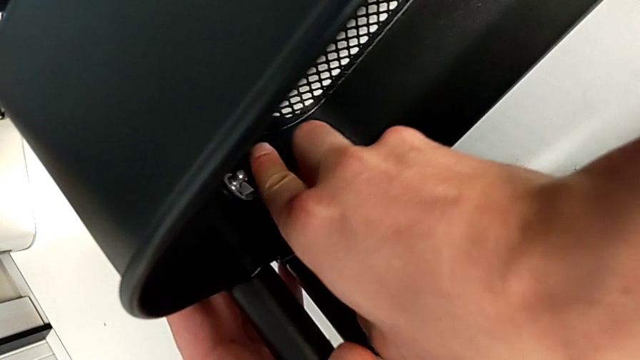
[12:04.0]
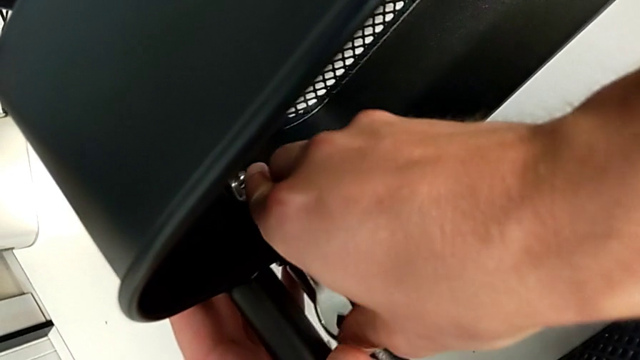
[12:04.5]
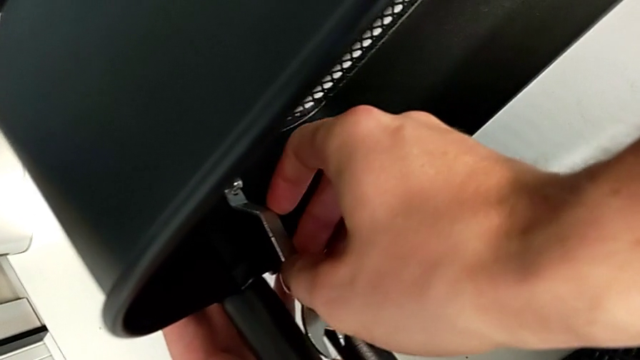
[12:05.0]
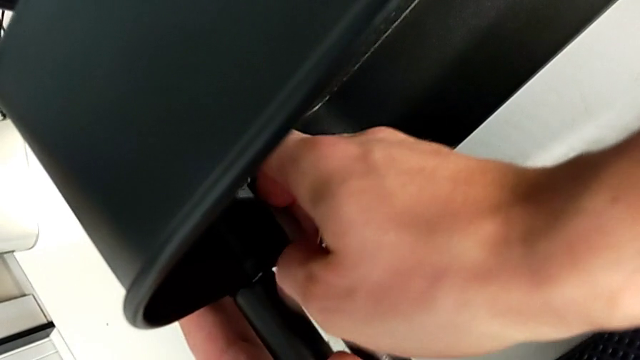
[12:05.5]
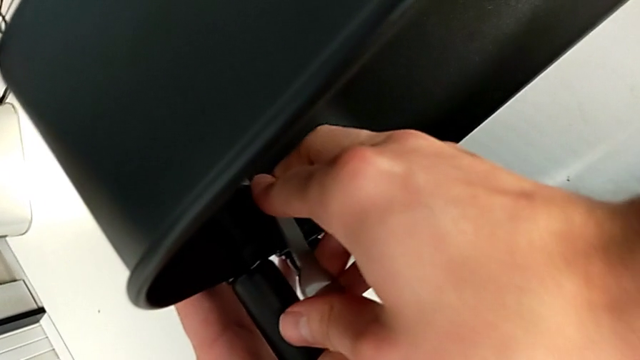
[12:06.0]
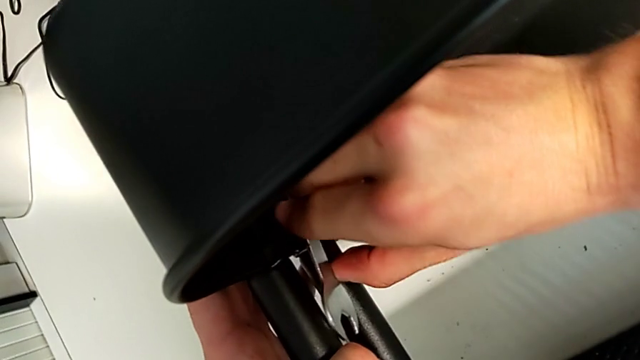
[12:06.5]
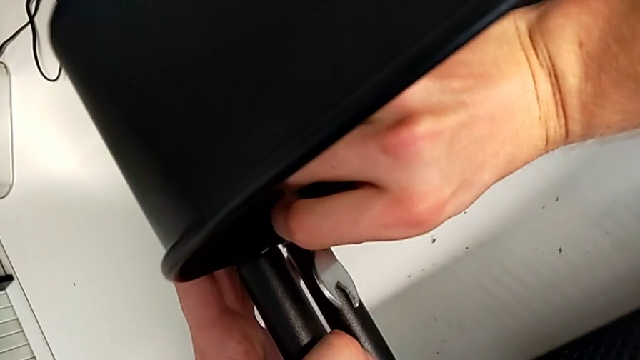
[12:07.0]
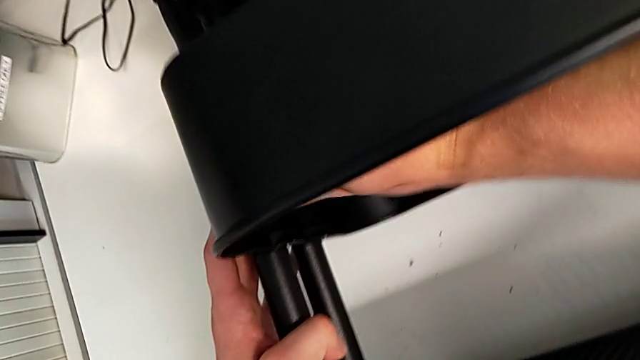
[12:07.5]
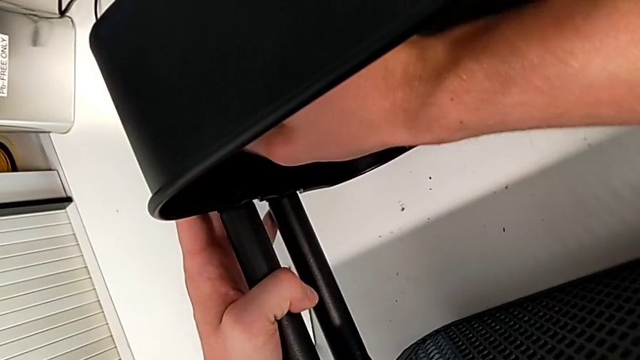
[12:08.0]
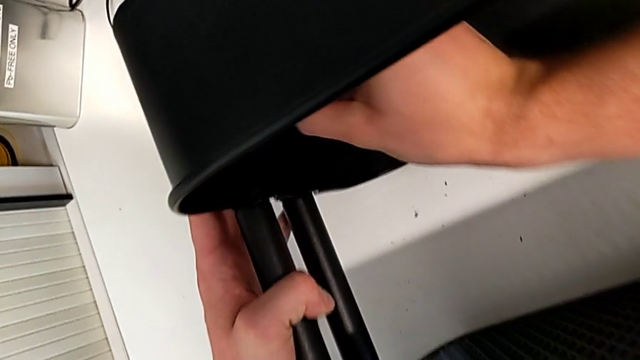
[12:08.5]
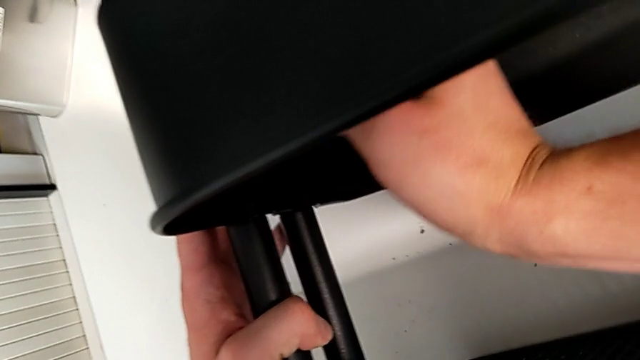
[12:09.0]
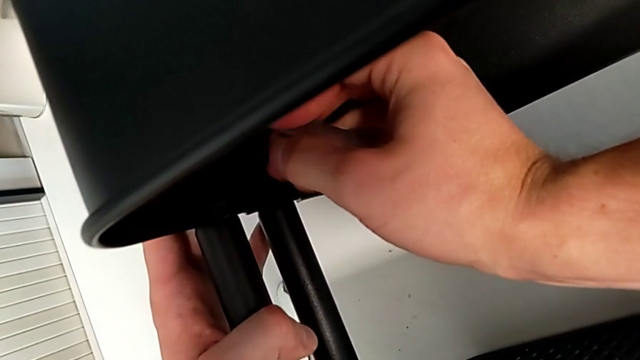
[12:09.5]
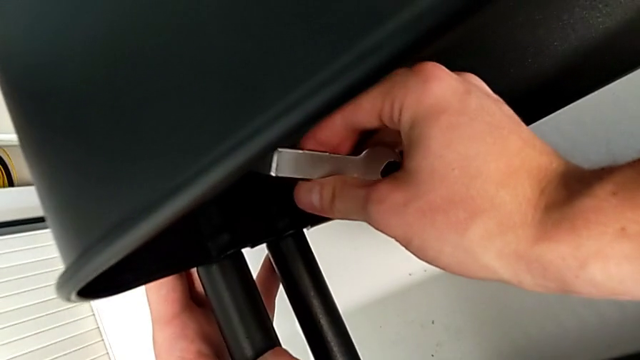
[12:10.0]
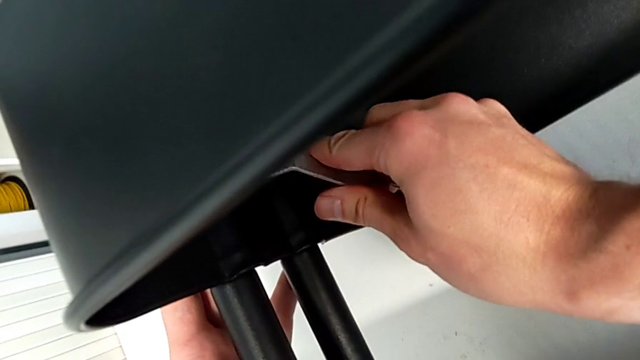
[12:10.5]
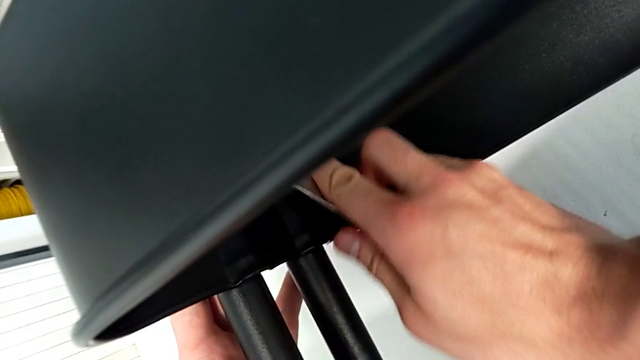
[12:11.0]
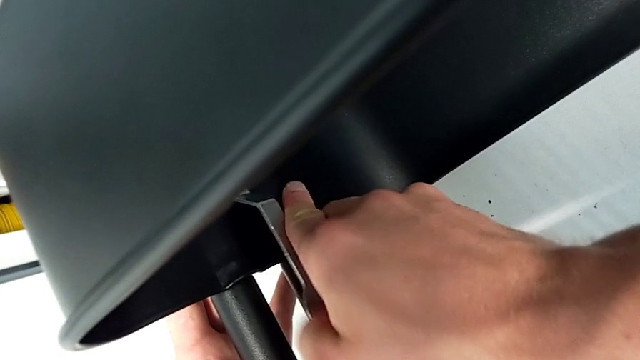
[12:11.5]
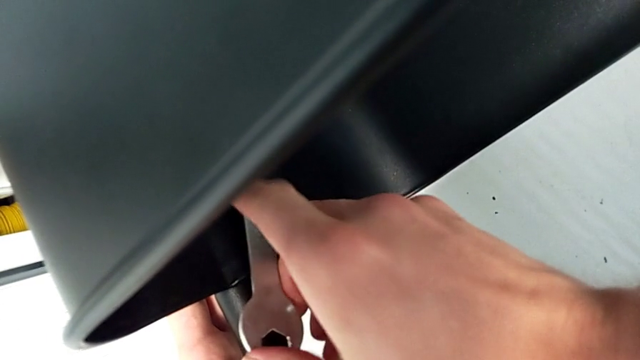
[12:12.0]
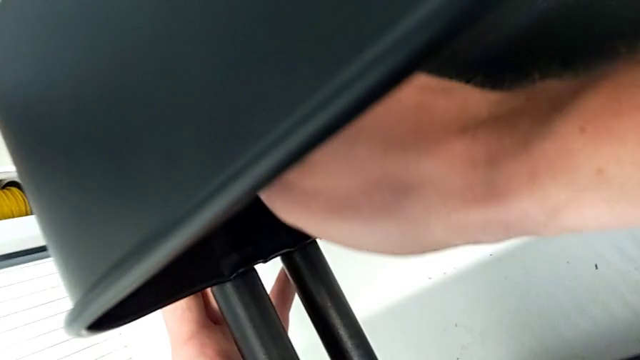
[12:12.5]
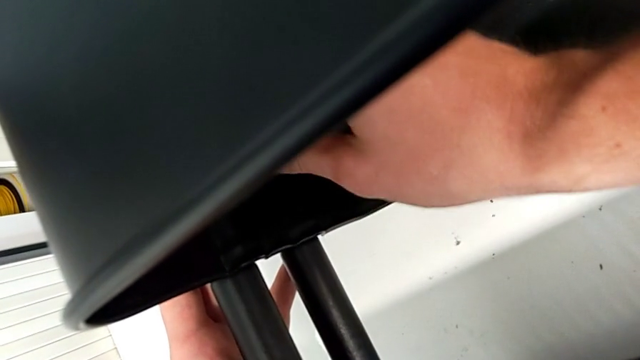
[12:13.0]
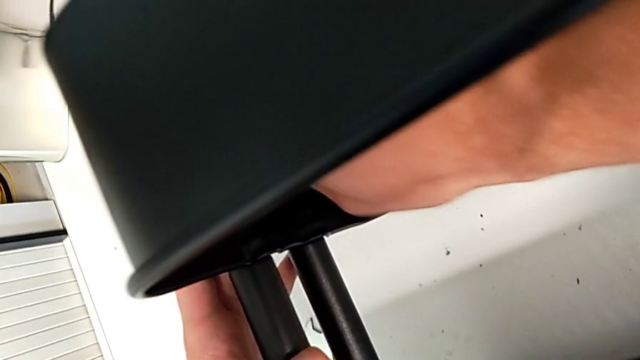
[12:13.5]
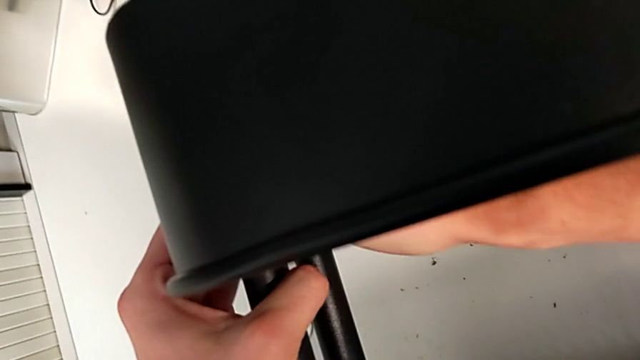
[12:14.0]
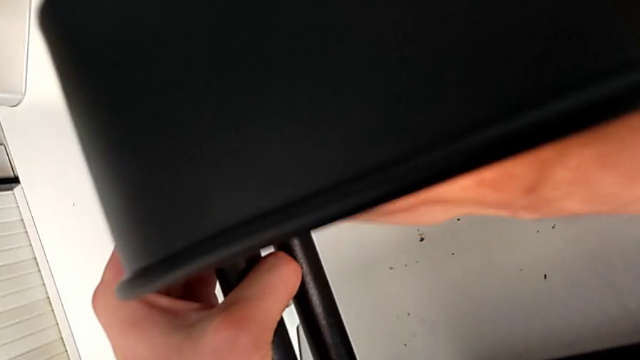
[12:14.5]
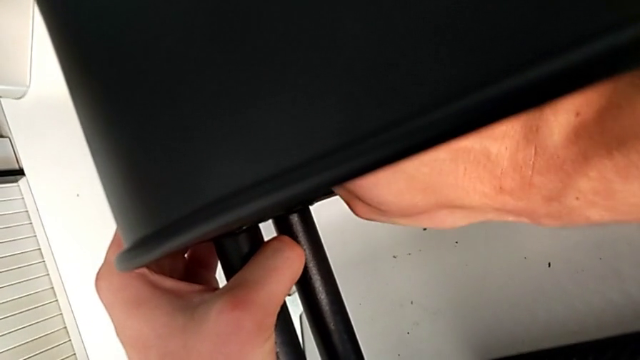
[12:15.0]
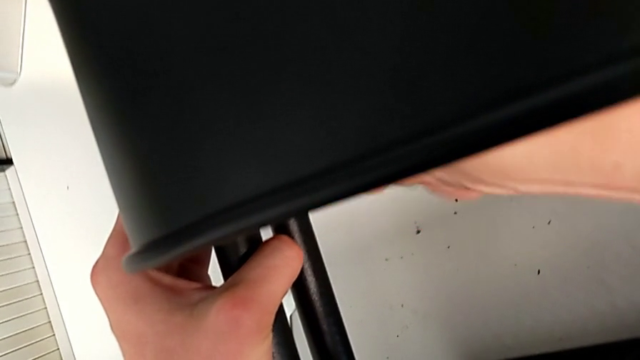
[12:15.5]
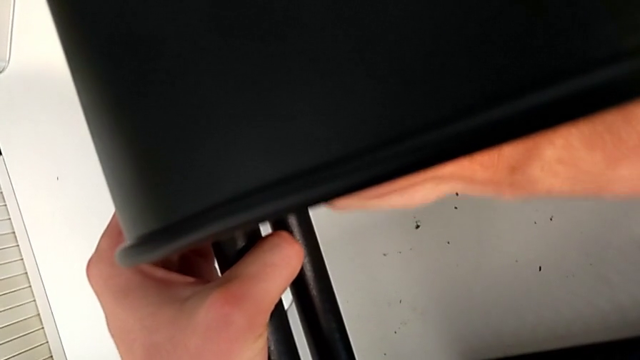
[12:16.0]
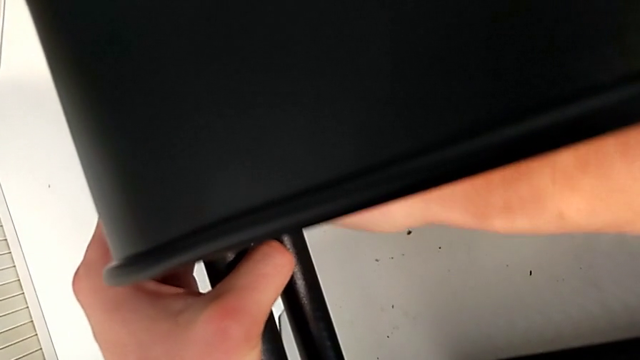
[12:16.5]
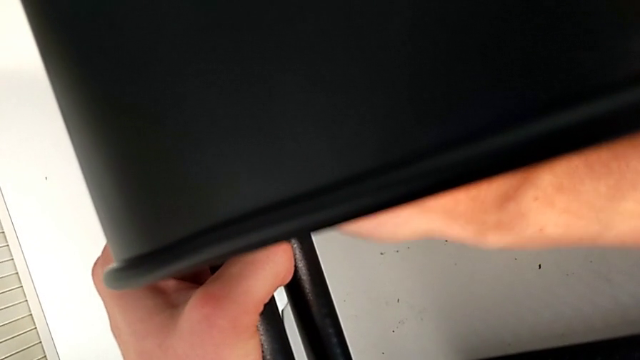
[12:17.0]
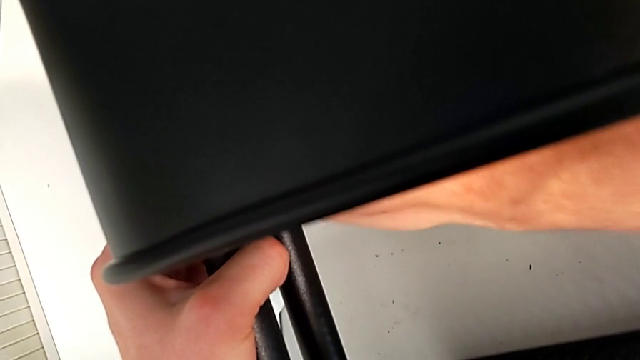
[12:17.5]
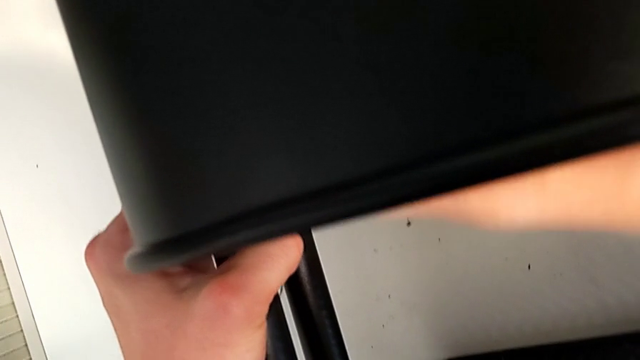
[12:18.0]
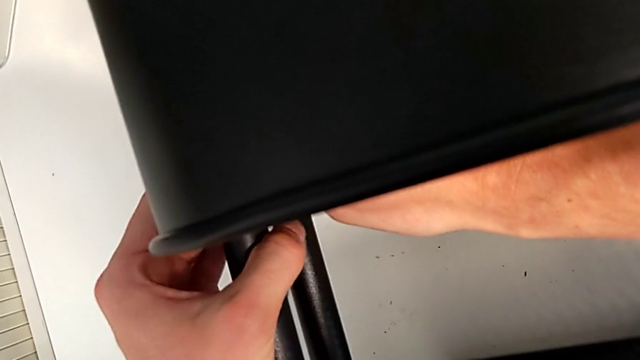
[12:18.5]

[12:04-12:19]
The camera wearer is tightening the bolts of the middle tray with a wrench. They keep screwing the hexagon cap nut.

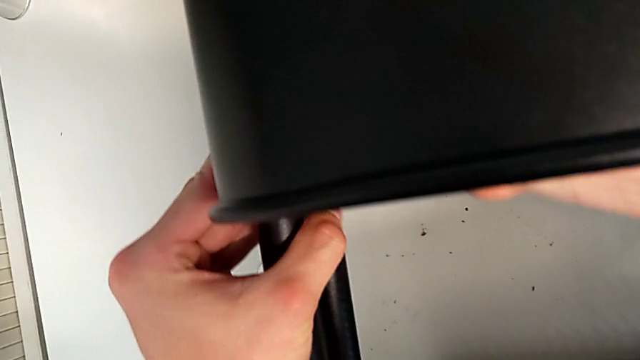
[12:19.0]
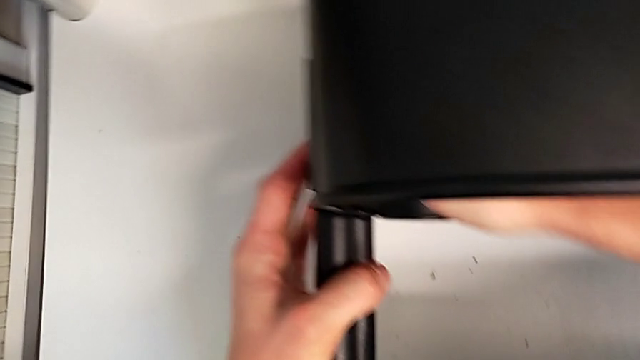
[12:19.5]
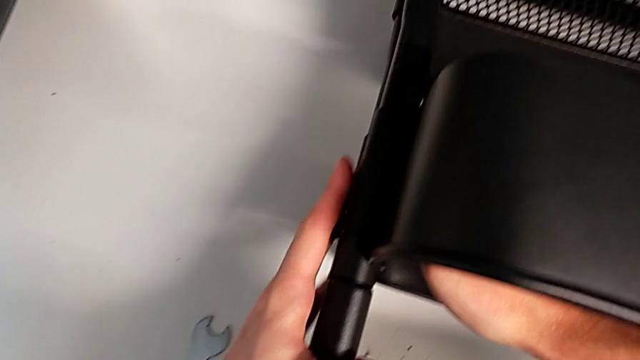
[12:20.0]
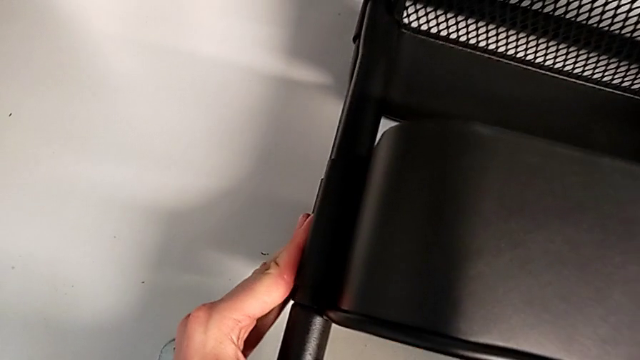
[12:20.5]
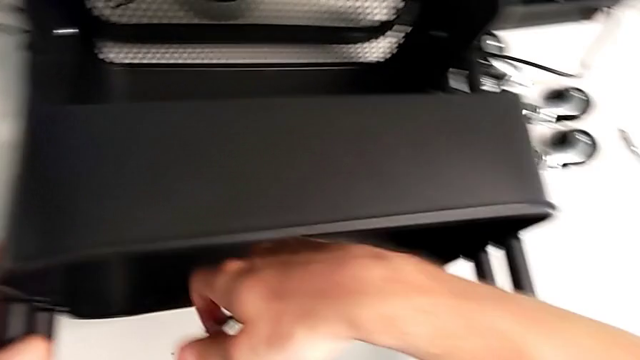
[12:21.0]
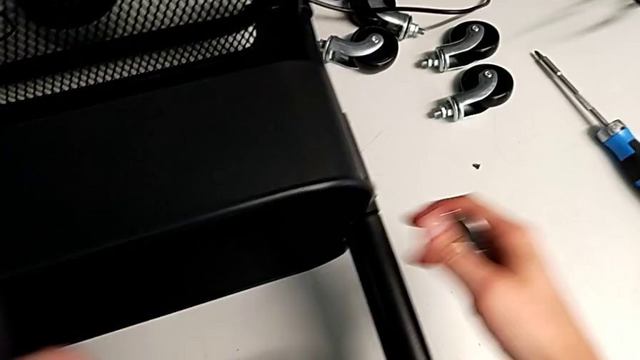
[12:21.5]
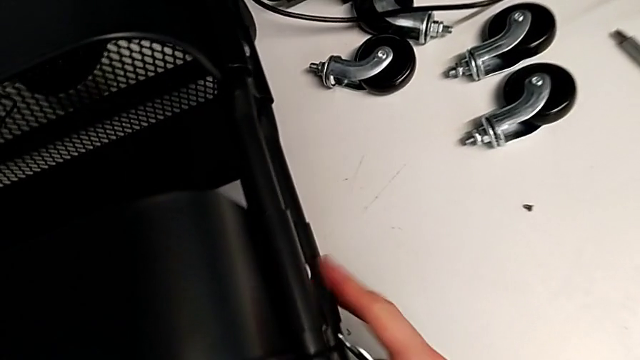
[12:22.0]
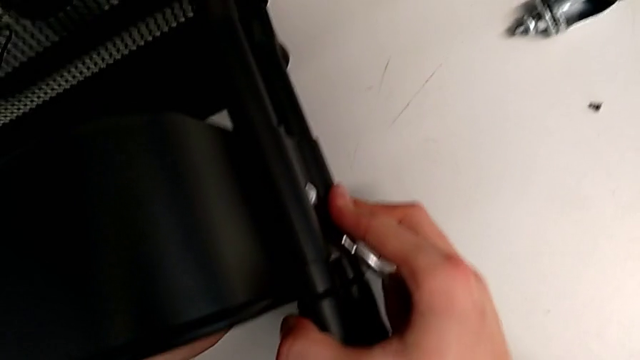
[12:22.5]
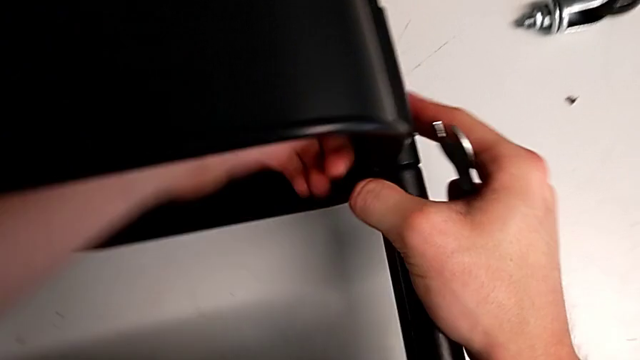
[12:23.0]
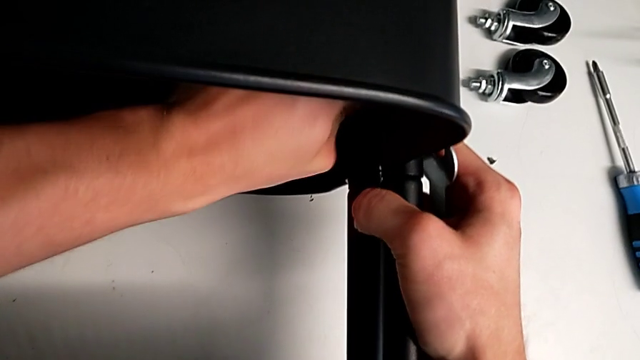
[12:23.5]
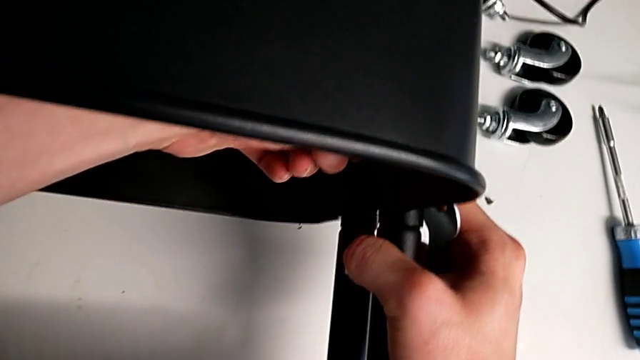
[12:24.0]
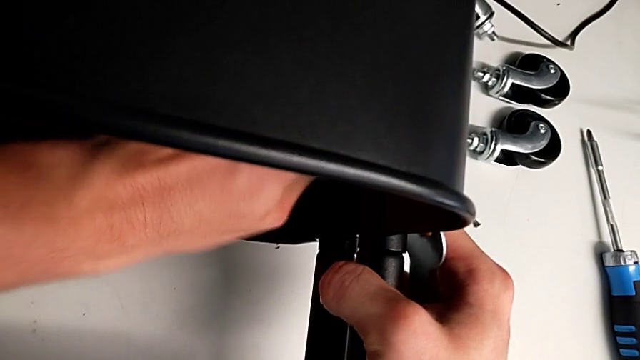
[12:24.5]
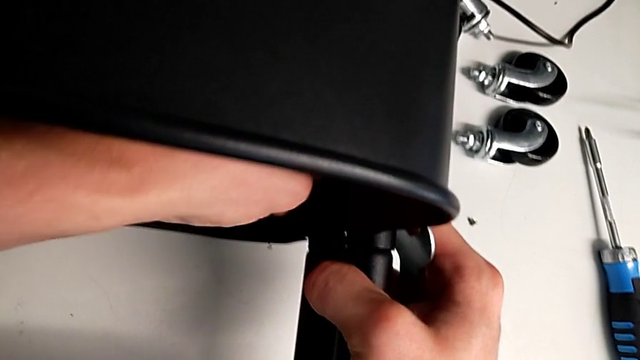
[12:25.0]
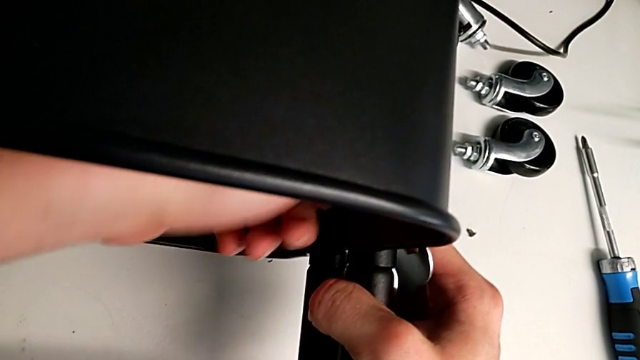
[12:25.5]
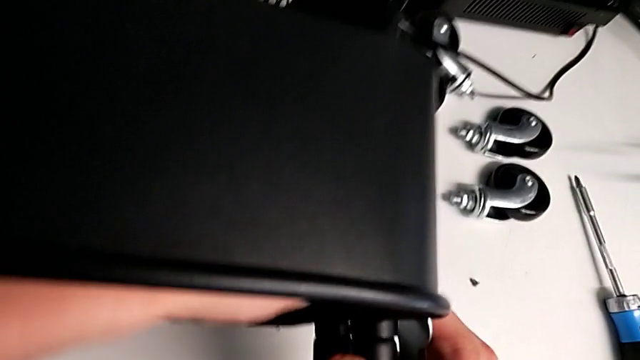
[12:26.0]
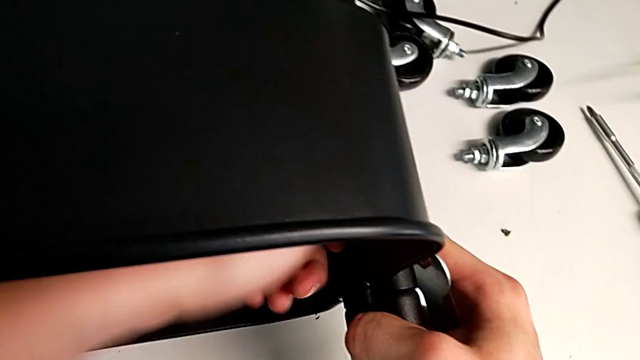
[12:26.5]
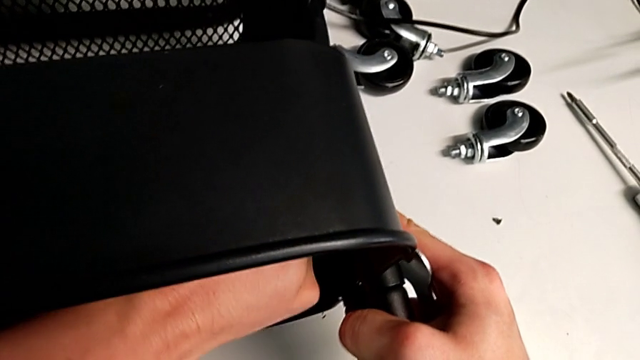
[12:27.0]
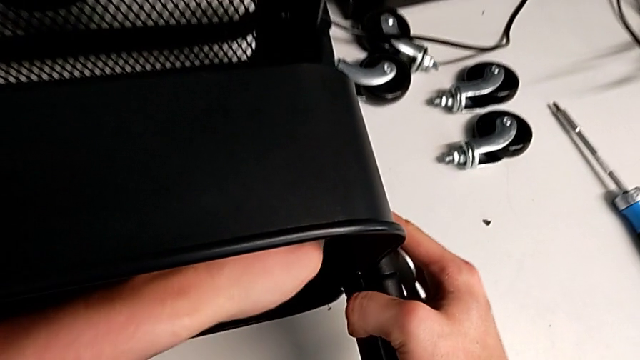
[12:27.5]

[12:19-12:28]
The camera wearer is tightening the bolts of the middle tray with a wrench. They begin to screw the hexagon cap nut.
